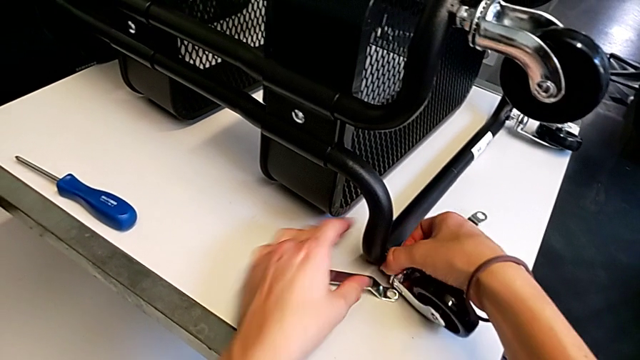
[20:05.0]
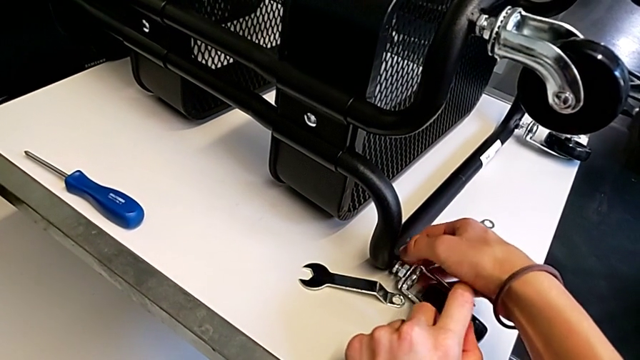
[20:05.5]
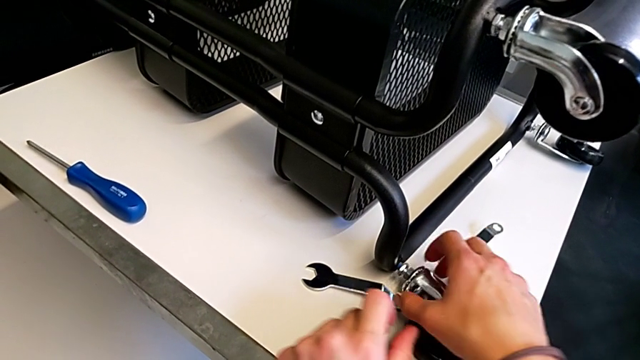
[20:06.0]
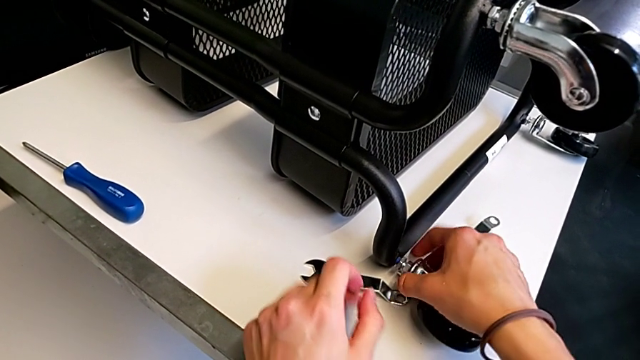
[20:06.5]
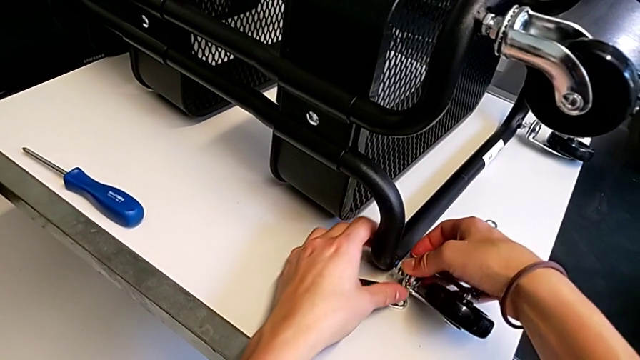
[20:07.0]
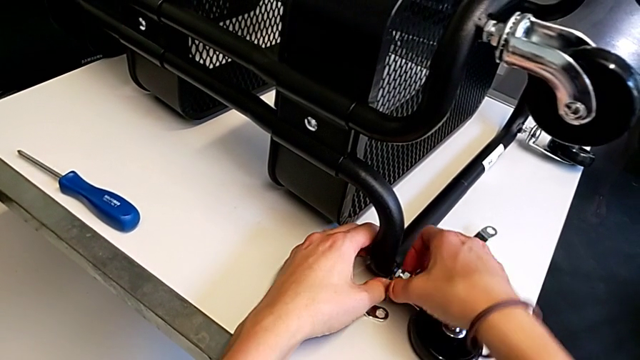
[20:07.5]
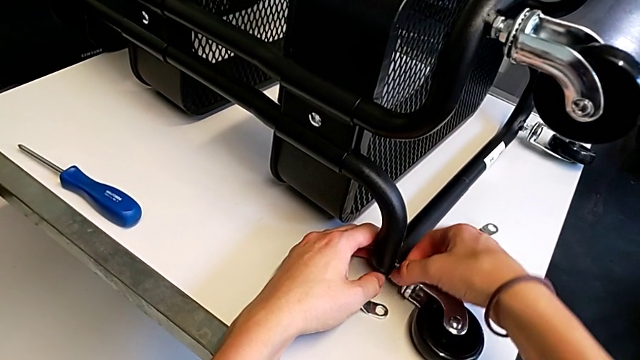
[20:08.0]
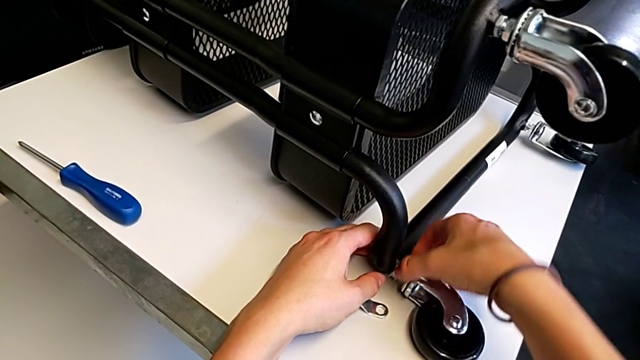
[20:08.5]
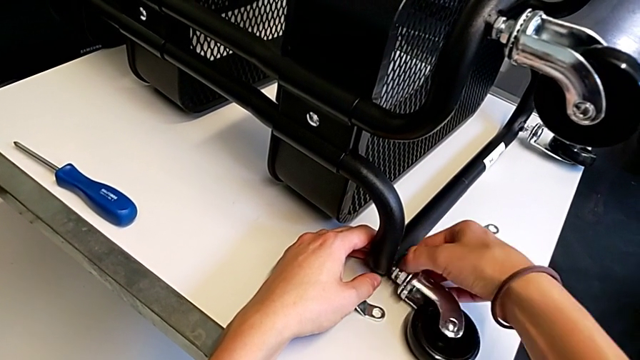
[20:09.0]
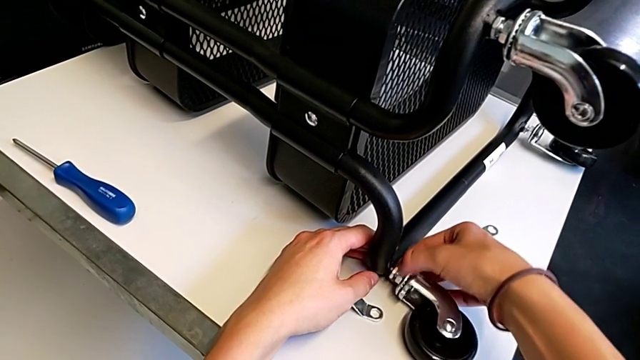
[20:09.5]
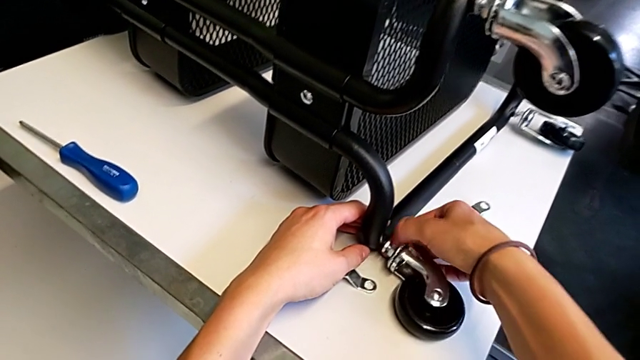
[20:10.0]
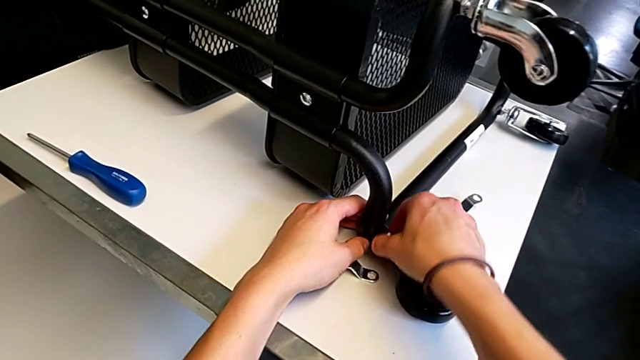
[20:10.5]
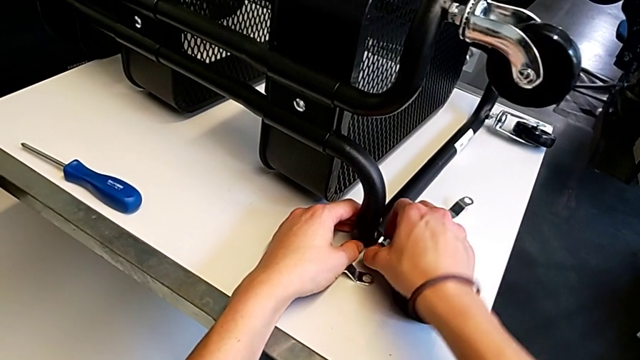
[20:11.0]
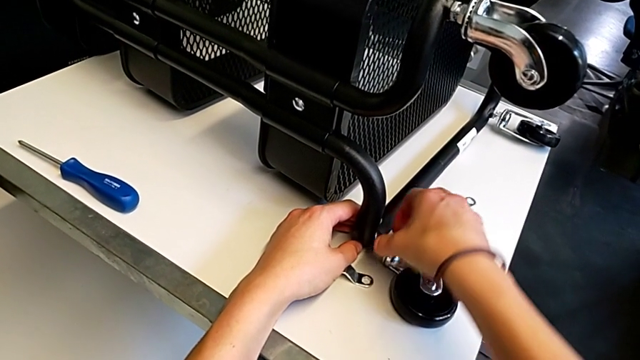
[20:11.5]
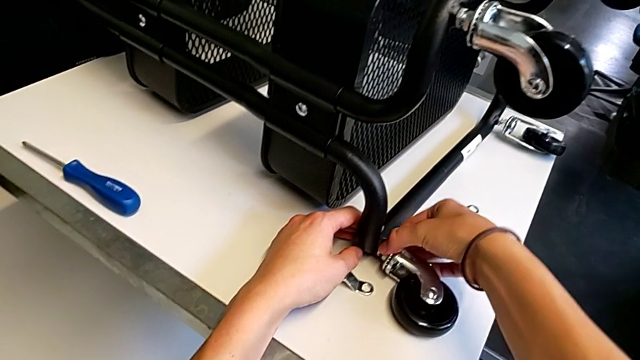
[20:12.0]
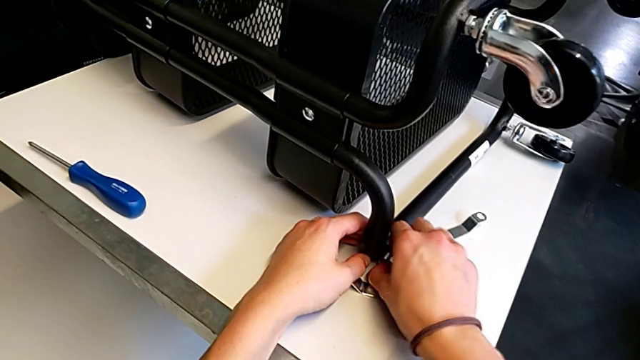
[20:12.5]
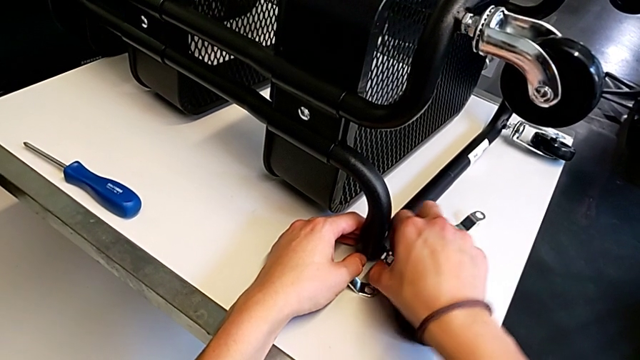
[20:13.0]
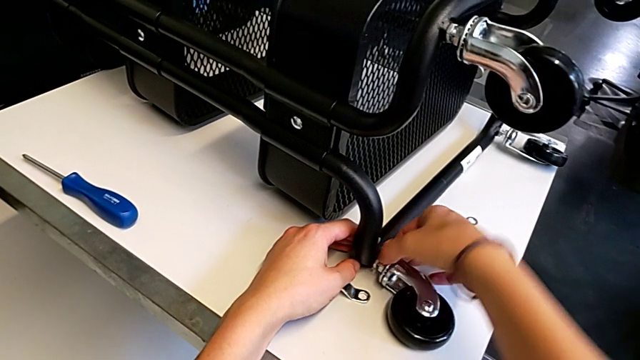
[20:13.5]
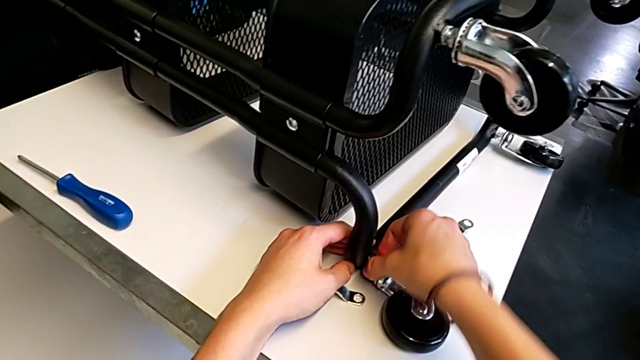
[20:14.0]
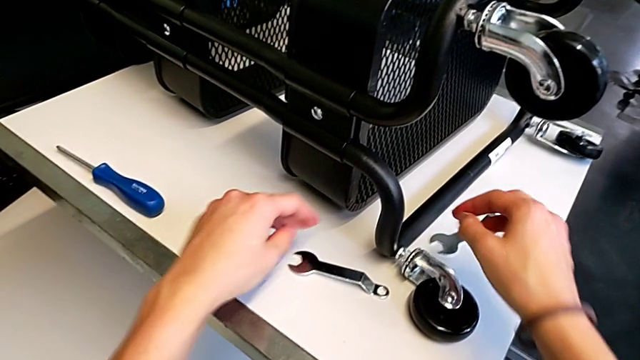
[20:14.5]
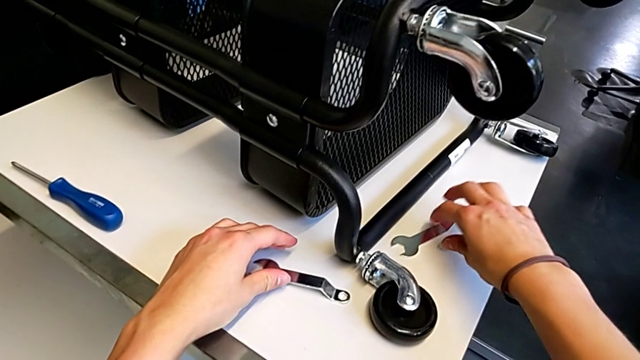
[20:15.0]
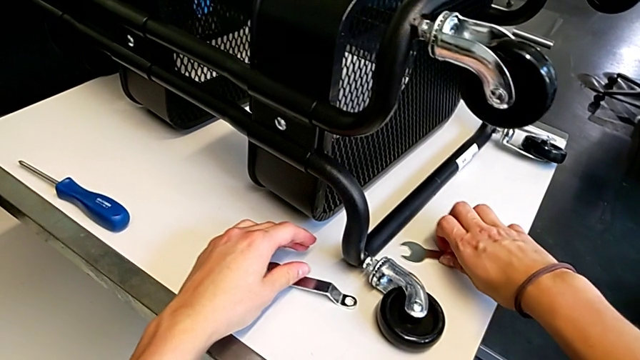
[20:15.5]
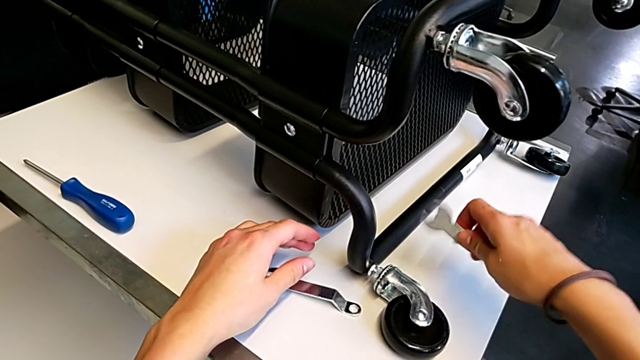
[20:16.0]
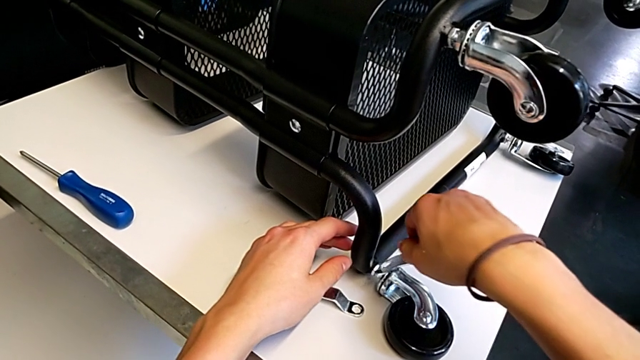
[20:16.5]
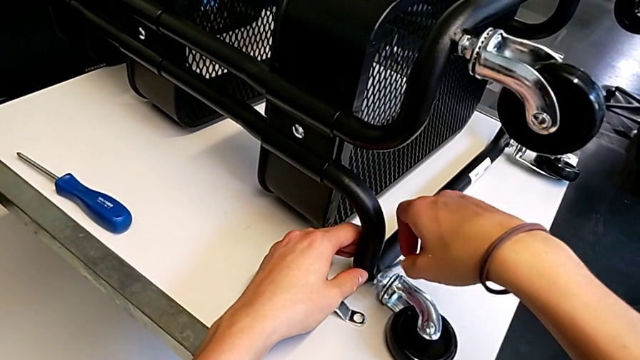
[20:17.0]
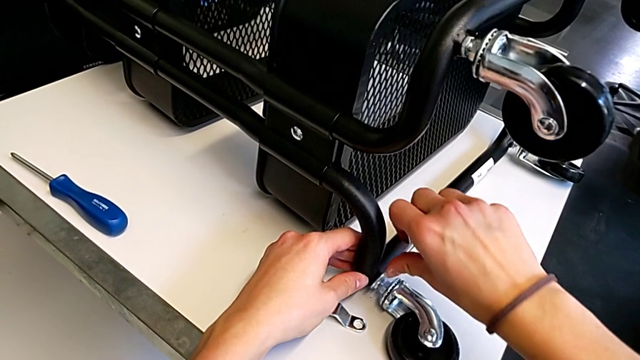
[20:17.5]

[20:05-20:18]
The camera wearer is screwing the fourth wheel on. They keep screwing the wheel, grab the wheel and insert the hexagonal wrench.

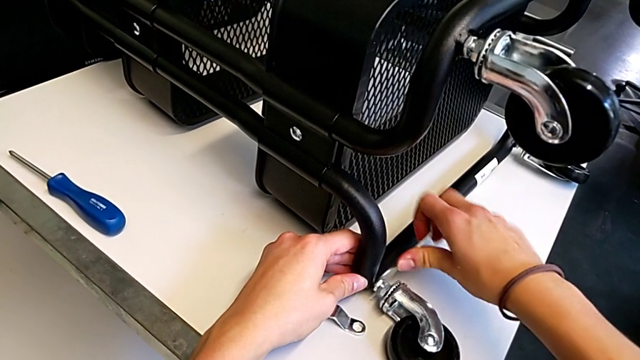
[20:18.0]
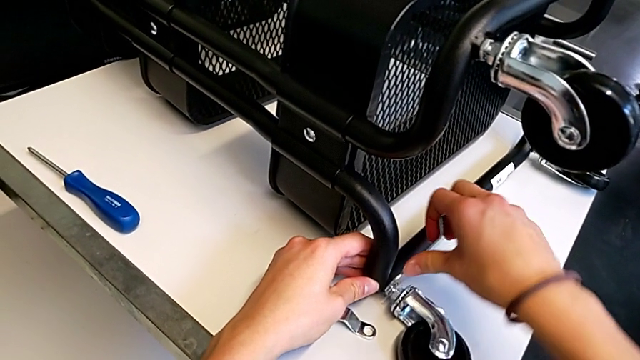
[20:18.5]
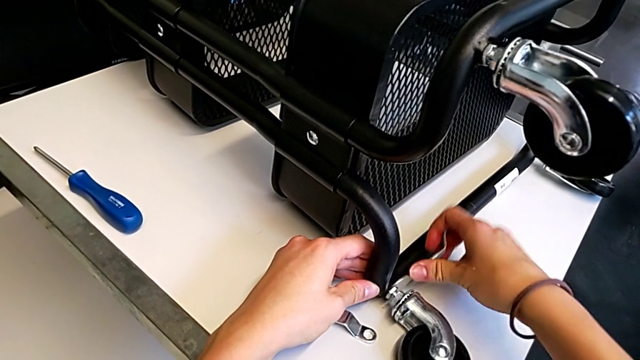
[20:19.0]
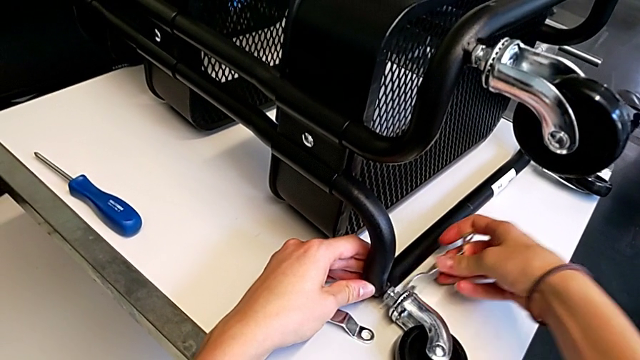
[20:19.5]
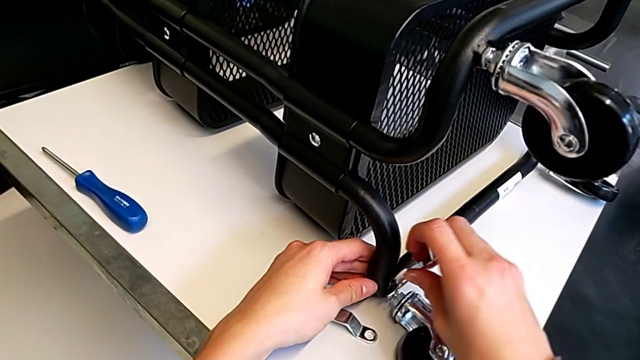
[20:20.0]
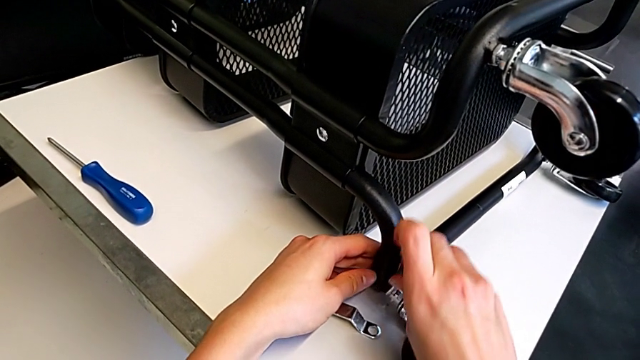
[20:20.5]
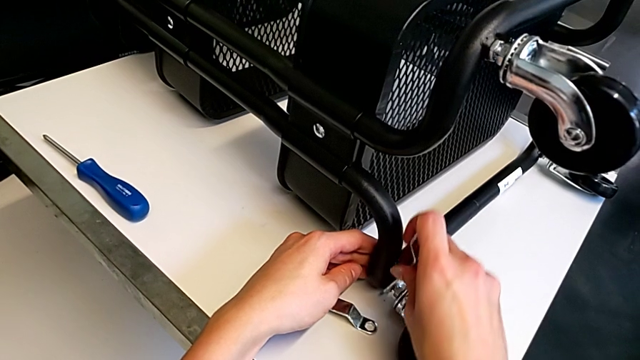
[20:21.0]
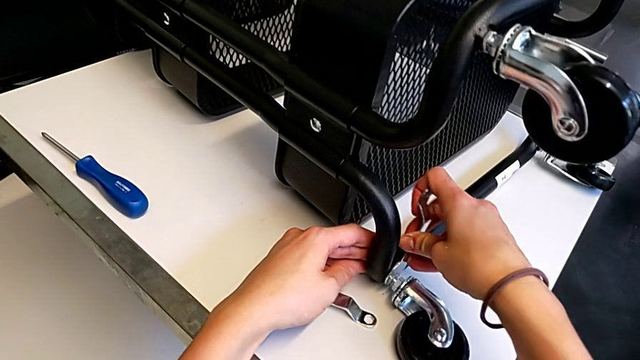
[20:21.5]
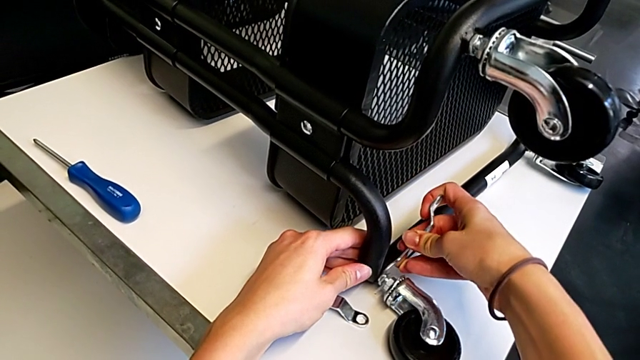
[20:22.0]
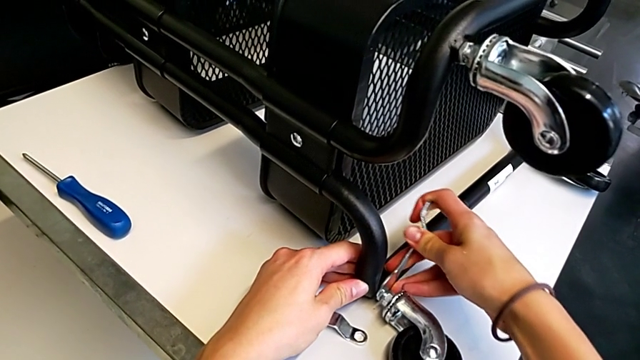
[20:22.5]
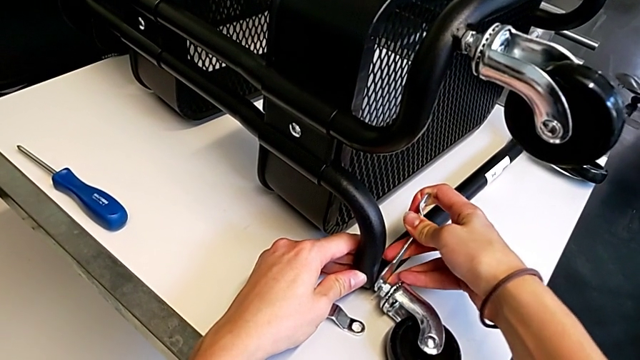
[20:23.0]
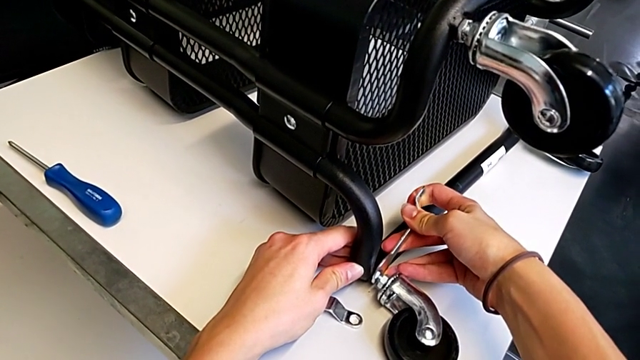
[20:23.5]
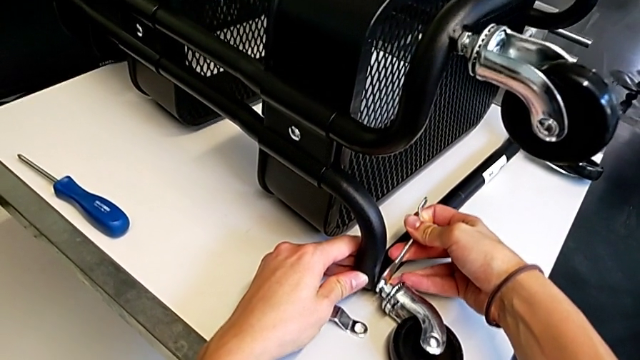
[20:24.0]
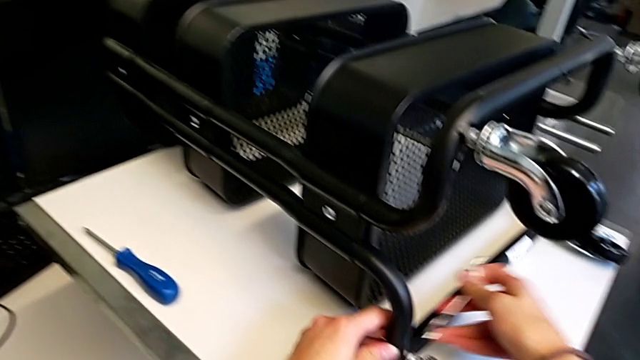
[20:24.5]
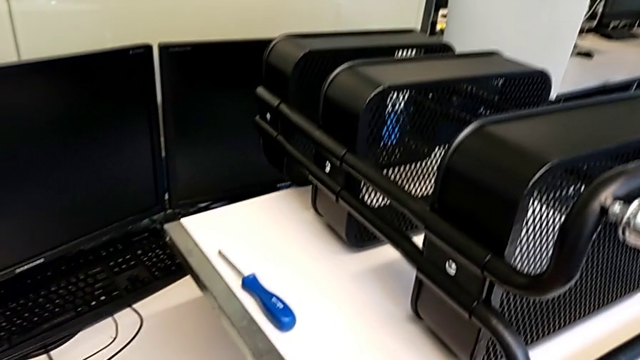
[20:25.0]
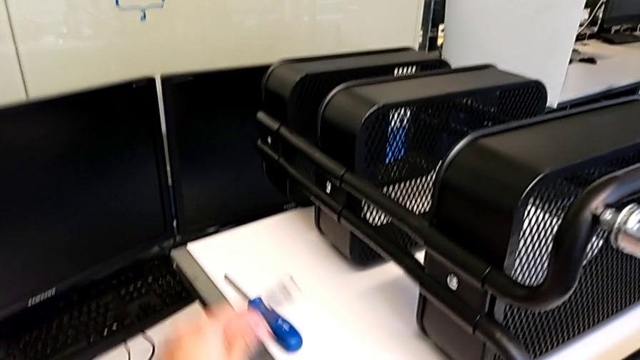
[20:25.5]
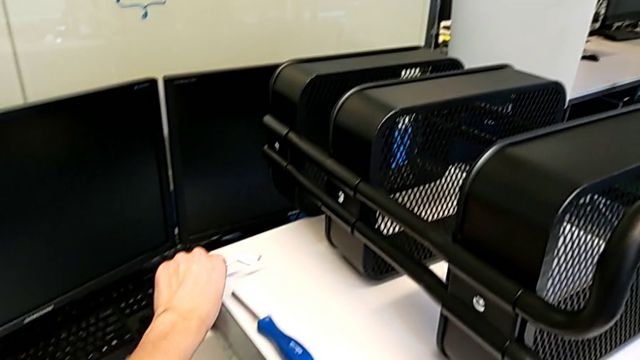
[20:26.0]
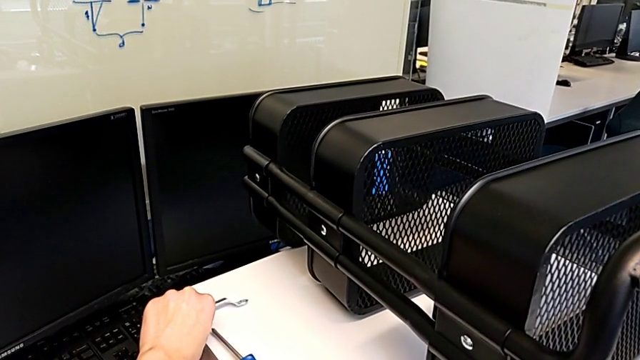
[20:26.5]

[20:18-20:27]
The camera wearer is screwing the fourth wheel on. They screw the wheel and place the hexagonal wrench.
